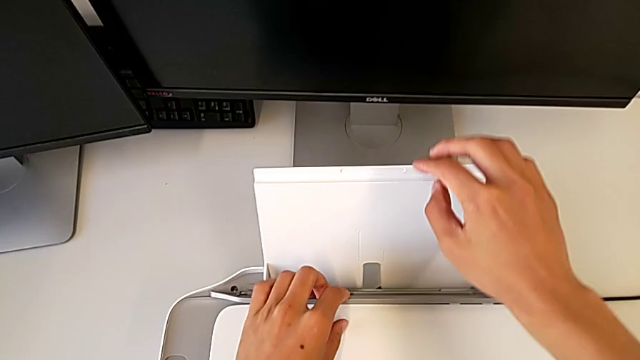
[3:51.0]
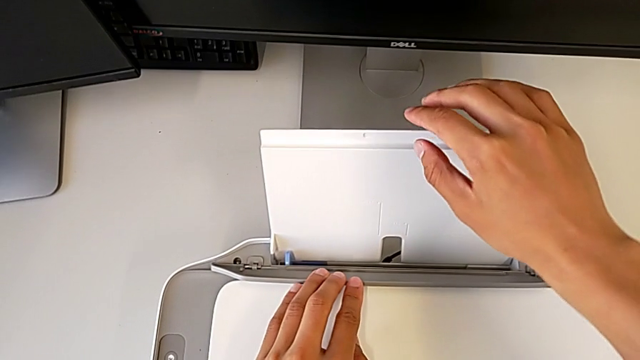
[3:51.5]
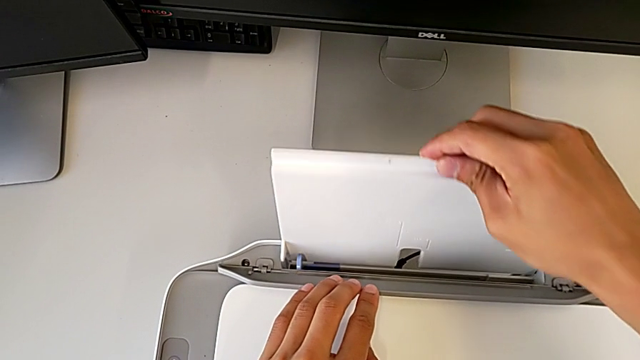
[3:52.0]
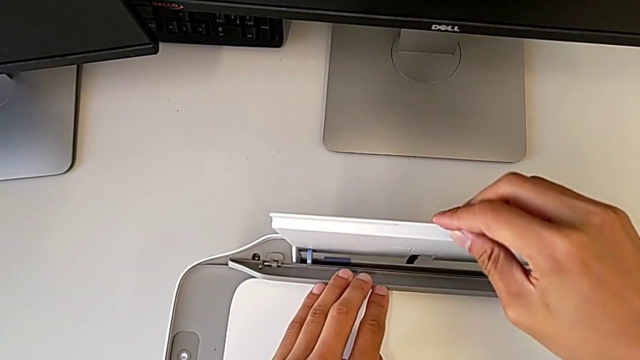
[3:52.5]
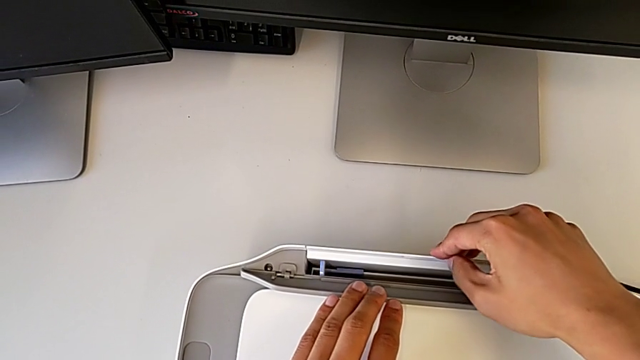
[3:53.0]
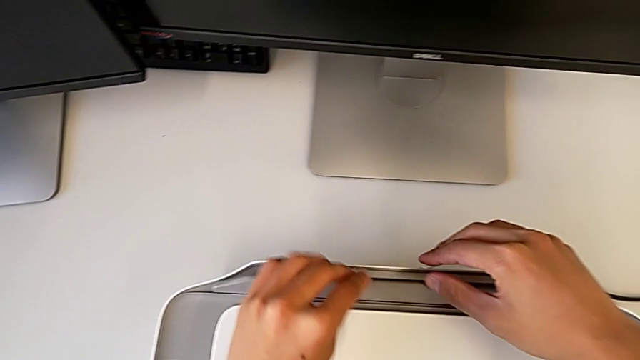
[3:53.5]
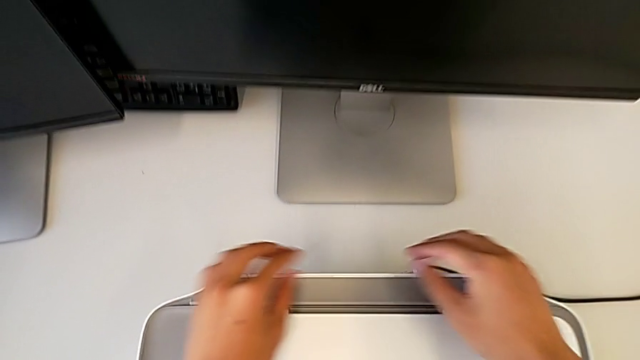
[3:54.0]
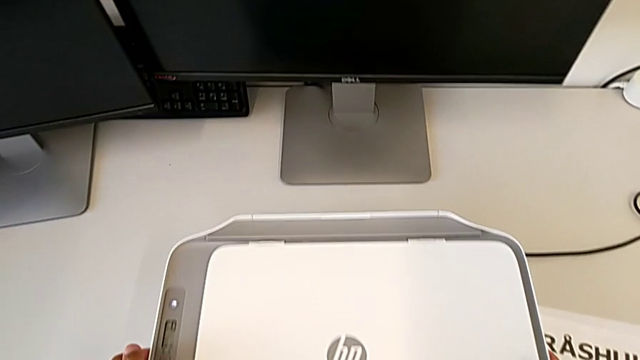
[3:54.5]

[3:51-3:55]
The camera wearer is closing everything in the printer. They close the printer.
